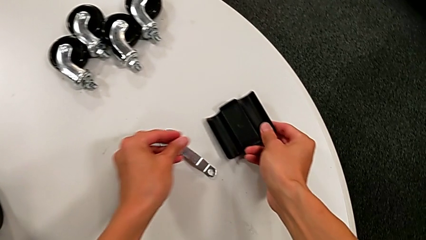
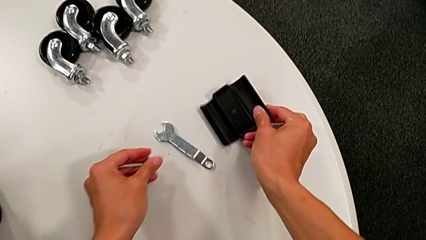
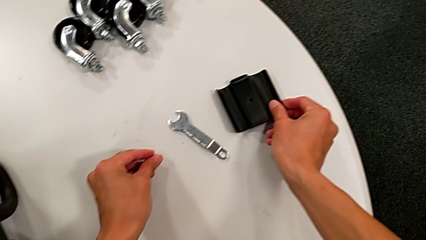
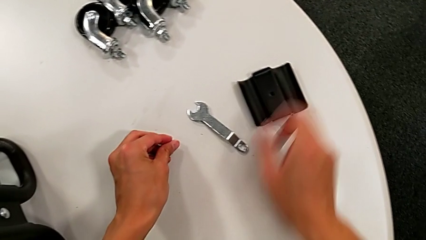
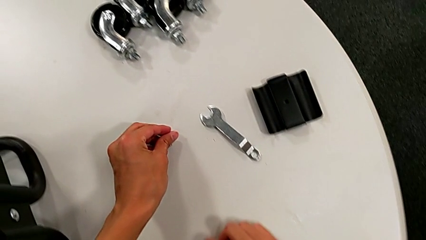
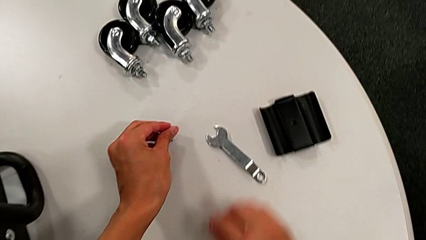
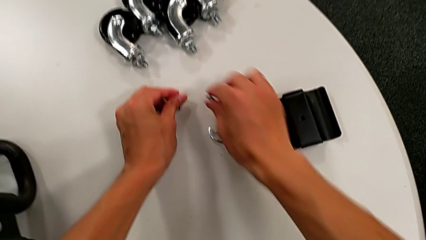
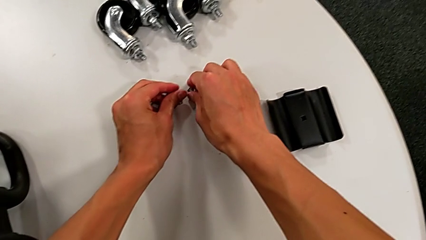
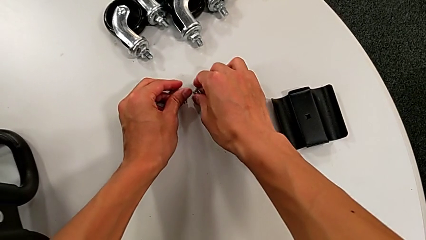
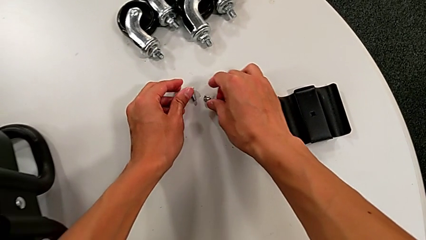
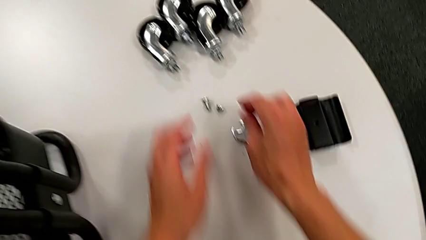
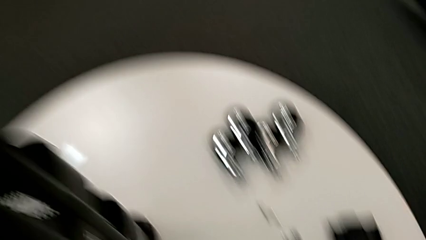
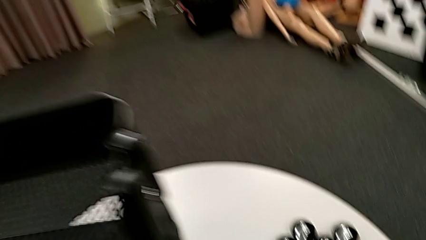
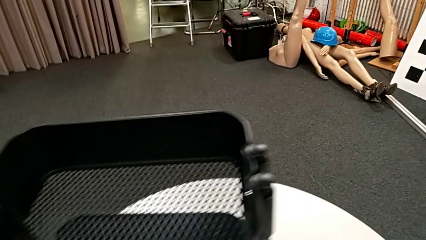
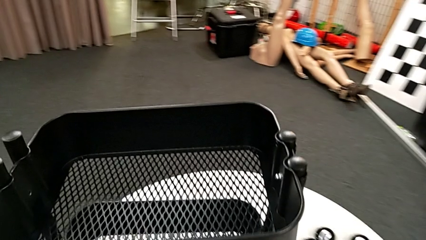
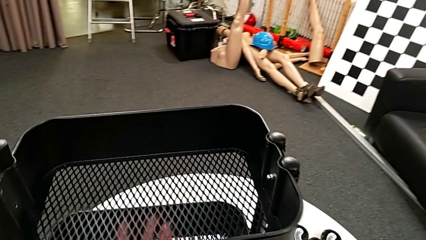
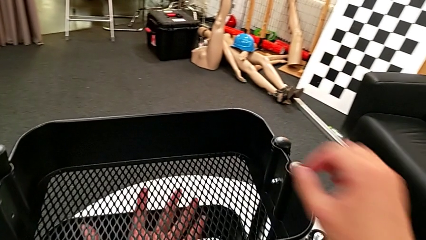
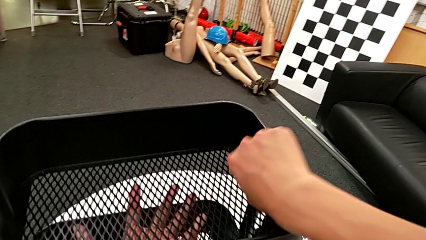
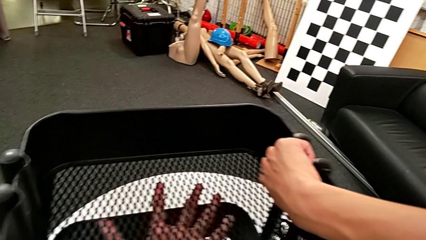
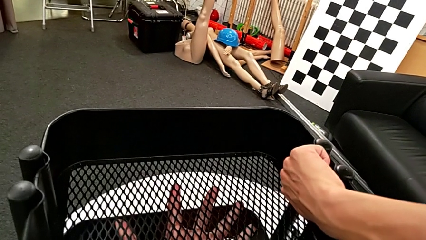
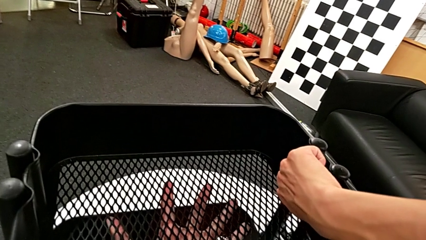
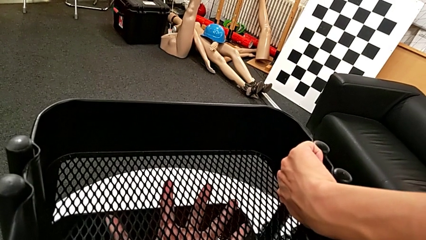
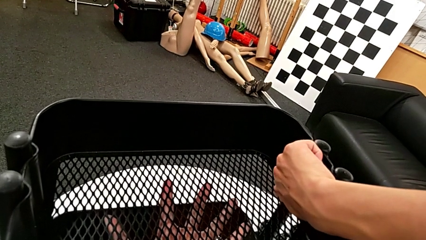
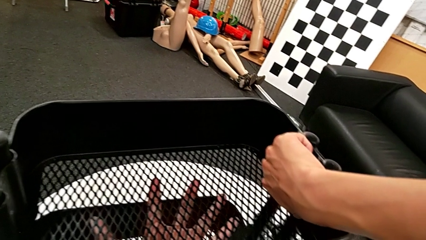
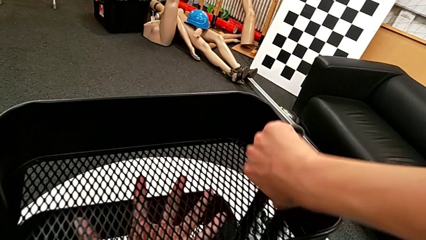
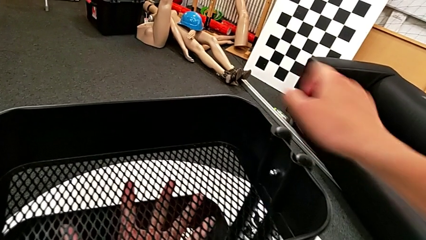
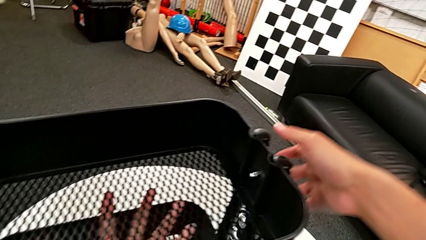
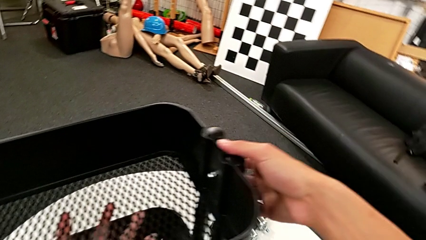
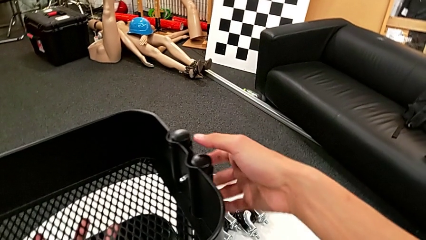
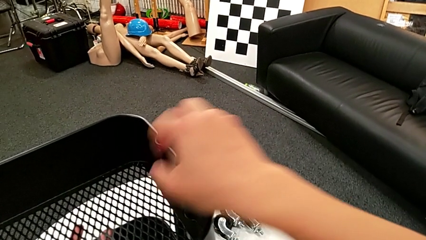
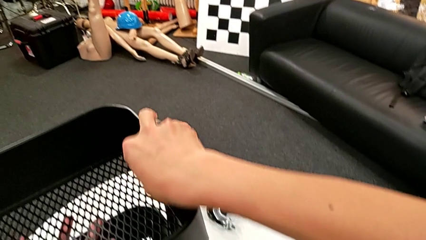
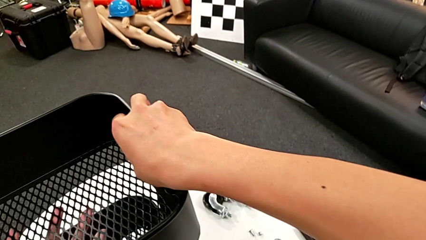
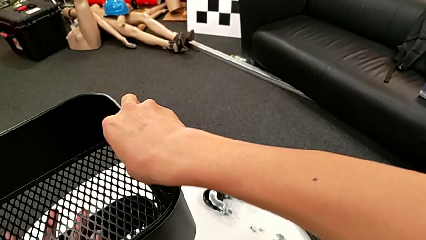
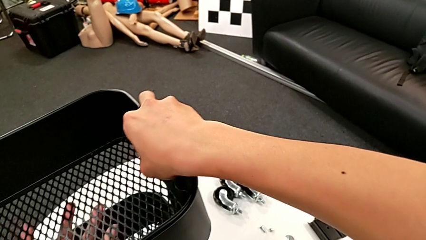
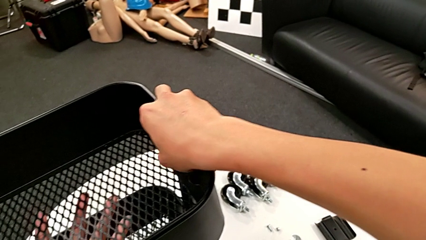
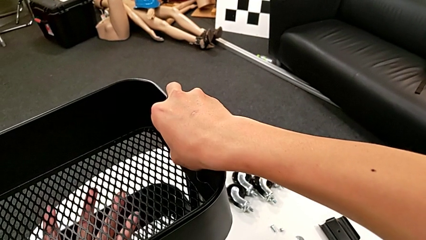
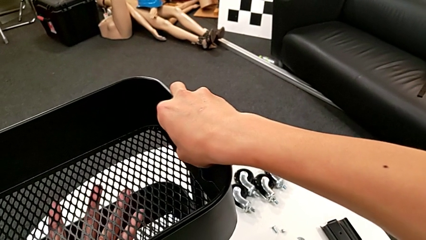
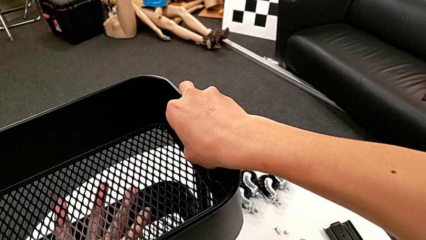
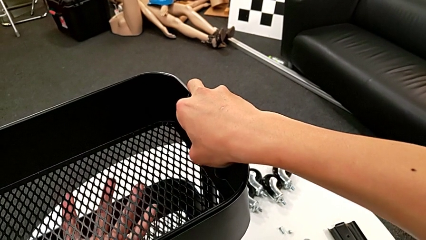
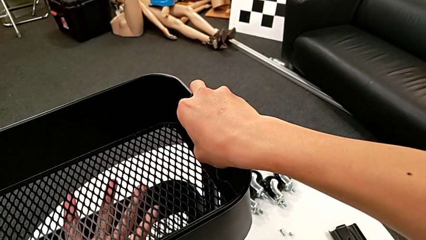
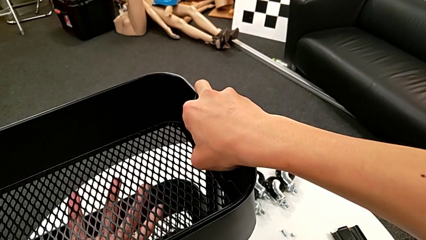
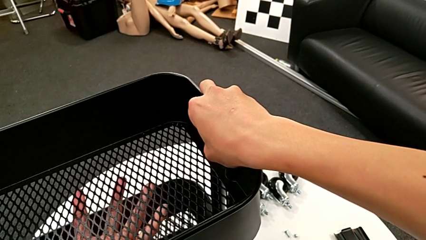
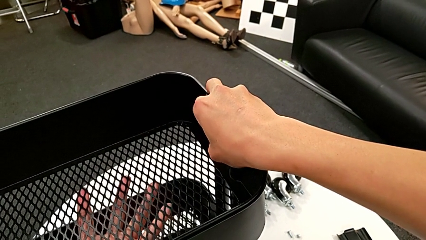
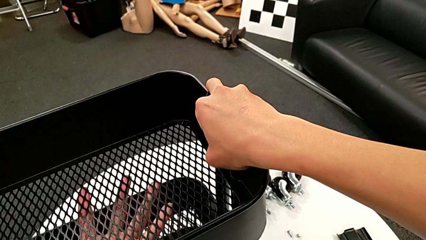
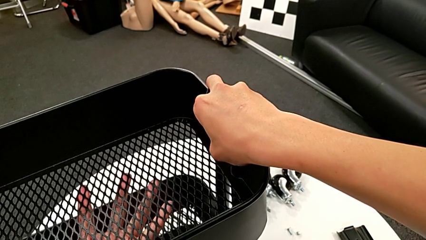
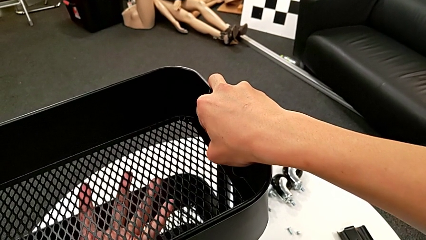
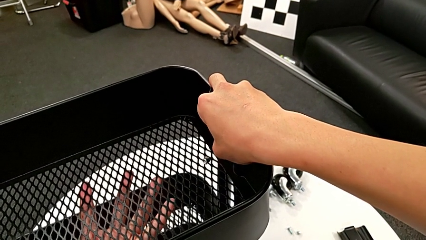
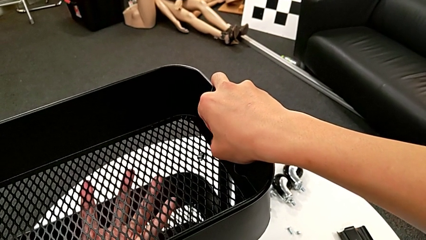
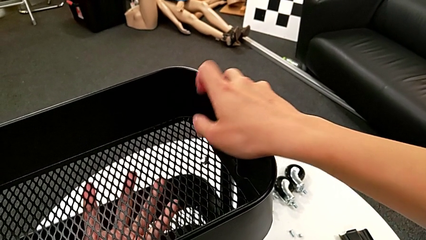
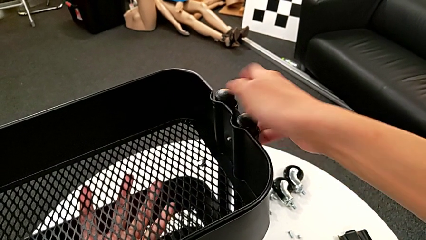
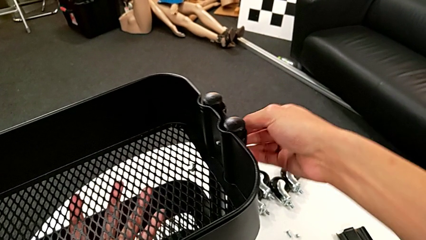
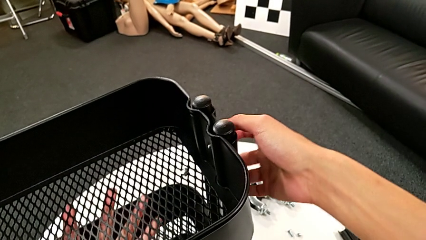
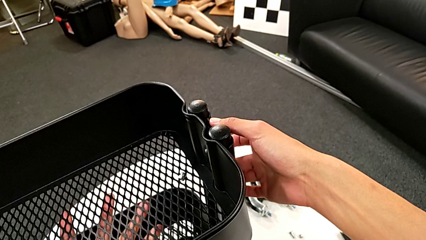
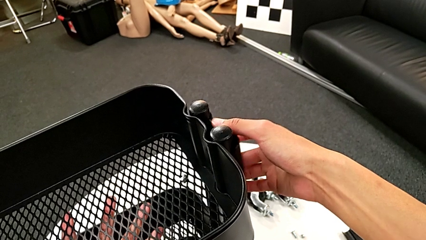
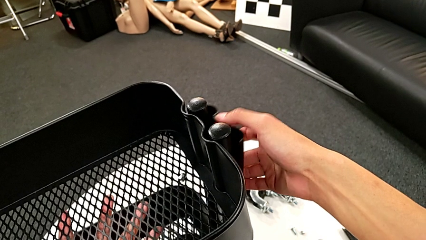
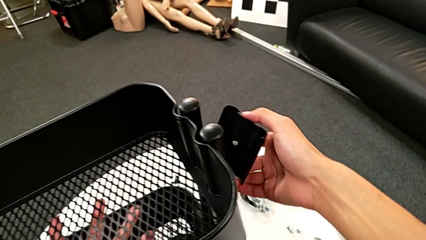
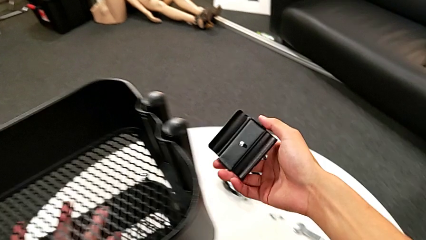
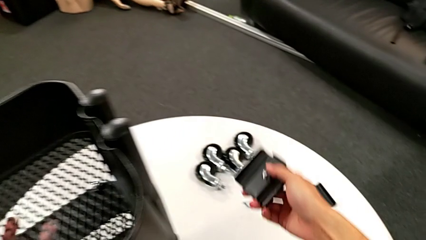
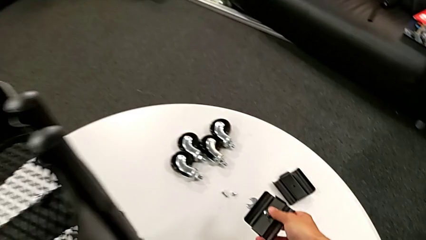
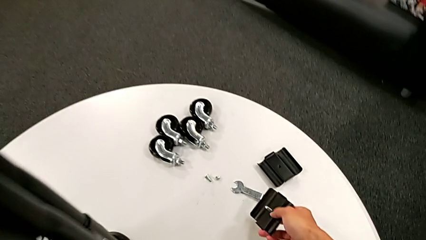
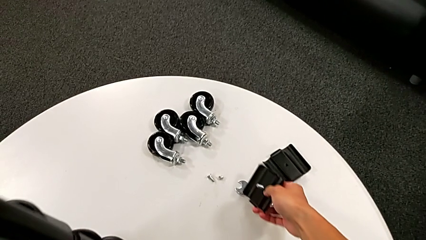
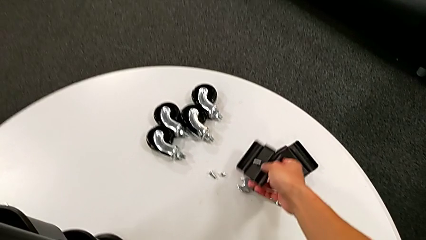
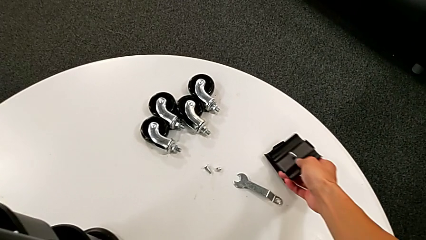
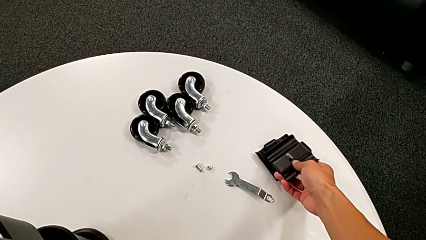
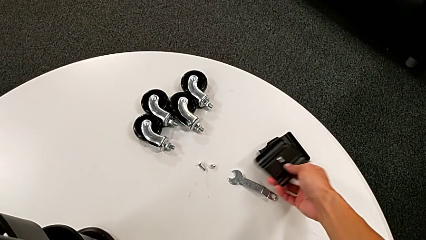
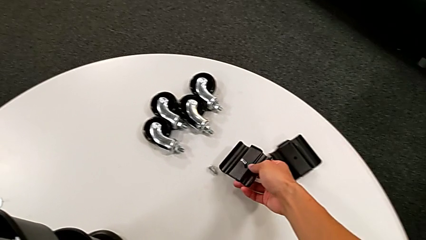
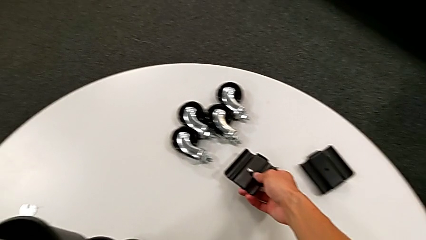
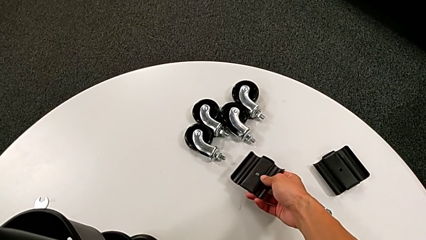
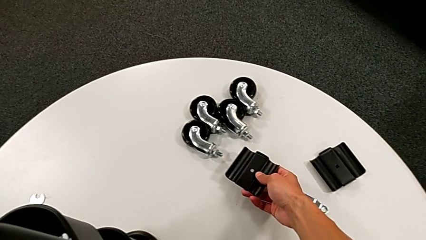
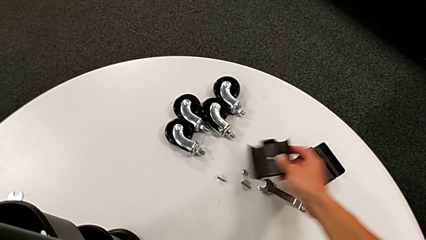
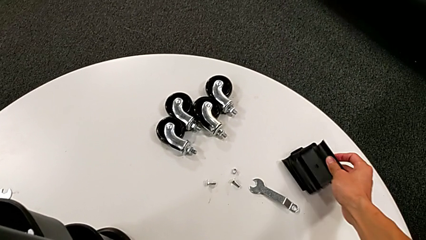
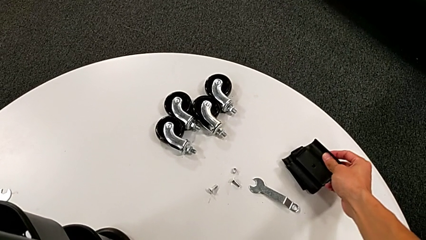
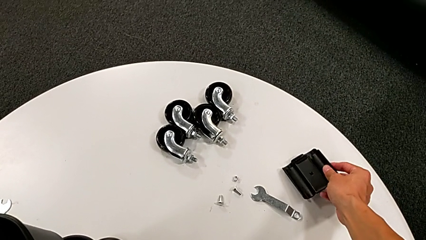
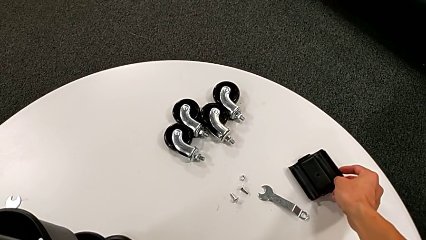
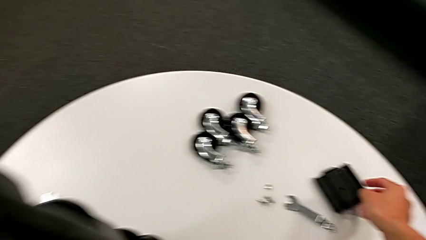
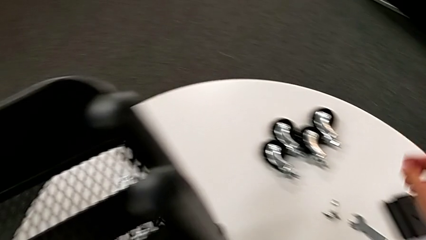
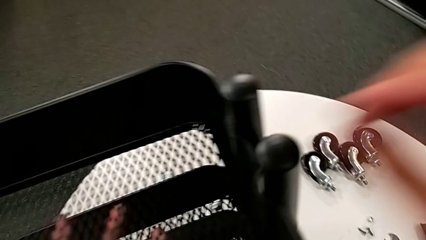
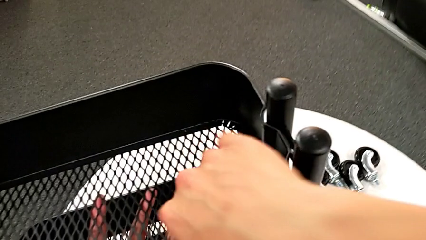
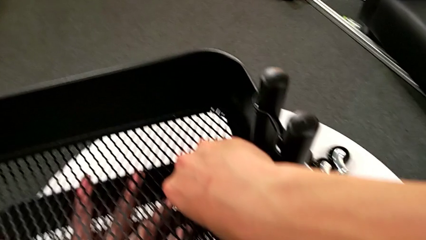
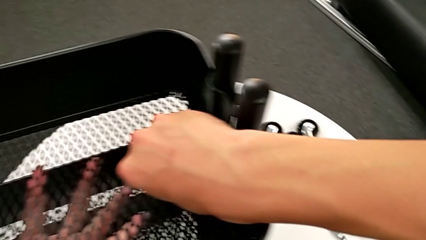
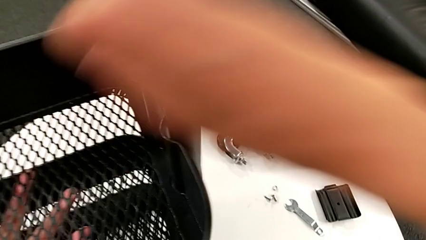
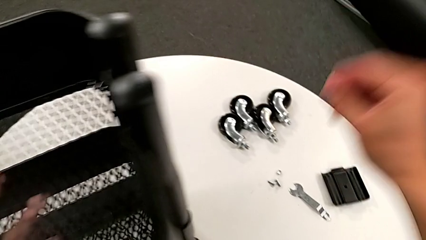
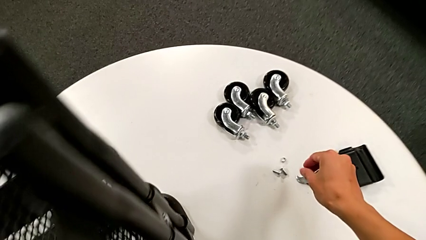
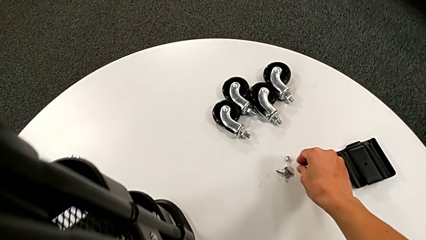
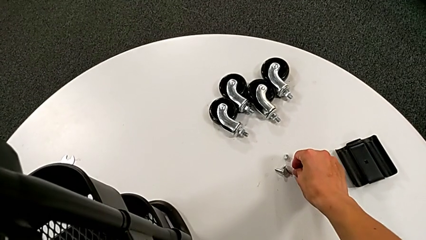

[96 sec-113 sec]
The camera wearer is disassembling the first tray. They place the hexagon cap nut with the right hand, place the bolt with the left hand, approach the hexagon cap nut, unscrew it and wrongly drop it. They disassemble the bracket, place it with the right hand, place the bolt with the right hand, grab the hexagon cap nut and place it.
